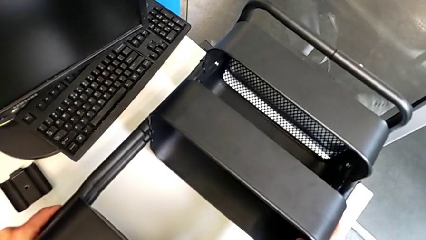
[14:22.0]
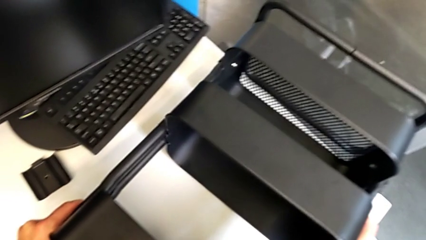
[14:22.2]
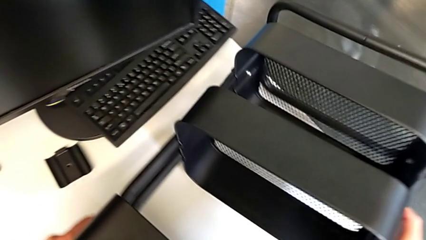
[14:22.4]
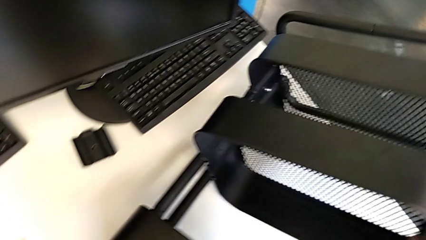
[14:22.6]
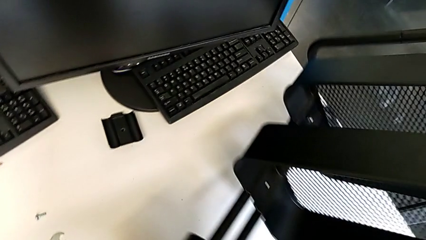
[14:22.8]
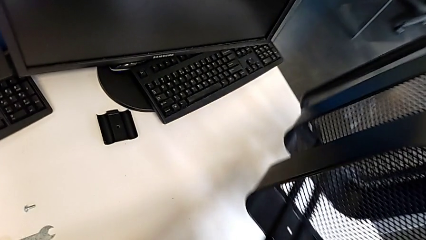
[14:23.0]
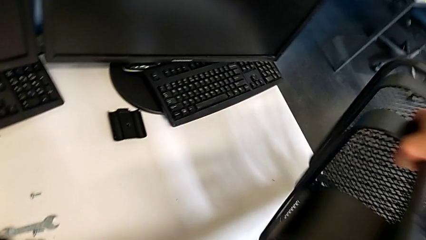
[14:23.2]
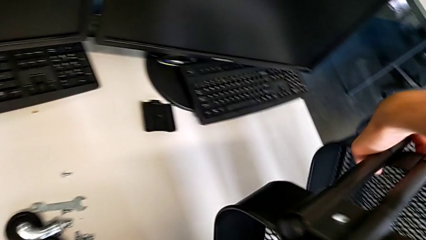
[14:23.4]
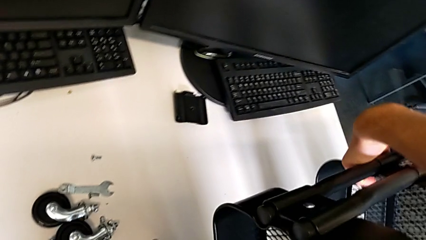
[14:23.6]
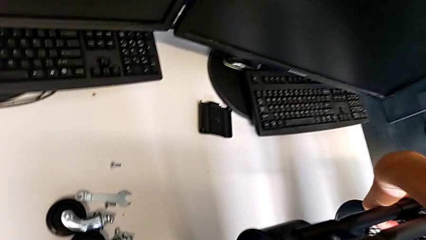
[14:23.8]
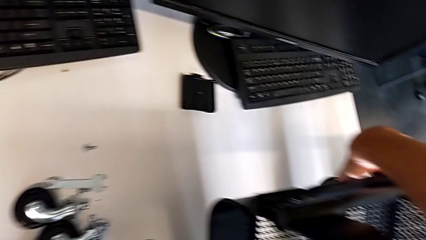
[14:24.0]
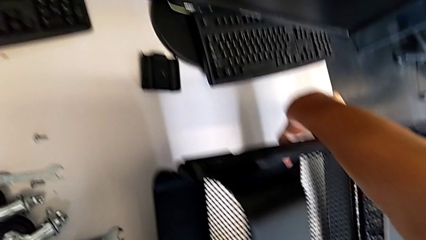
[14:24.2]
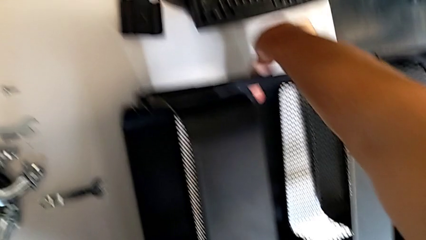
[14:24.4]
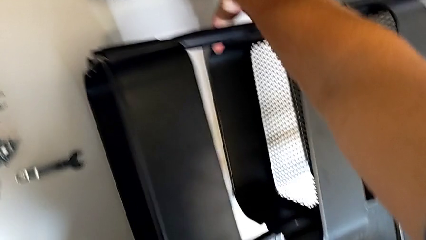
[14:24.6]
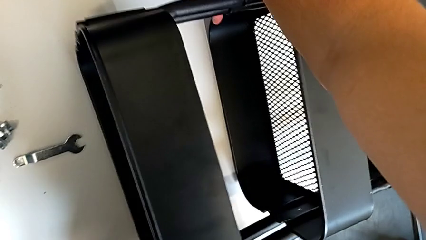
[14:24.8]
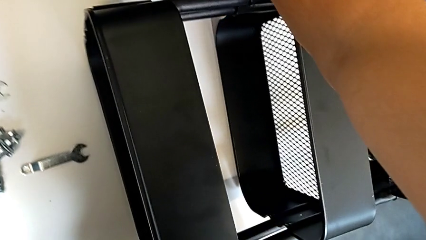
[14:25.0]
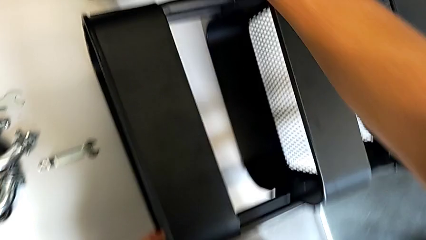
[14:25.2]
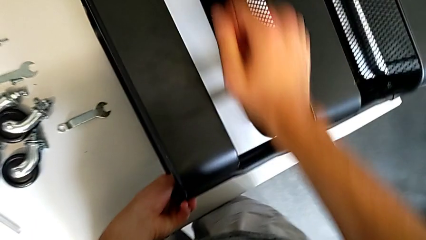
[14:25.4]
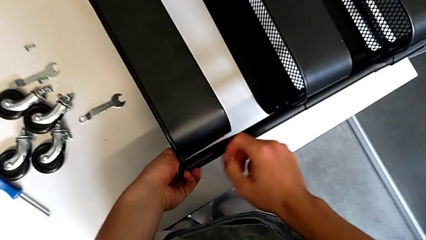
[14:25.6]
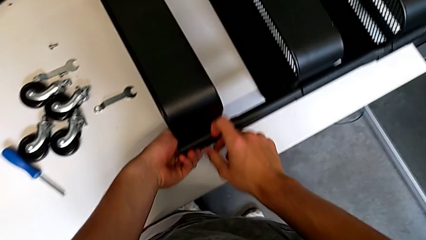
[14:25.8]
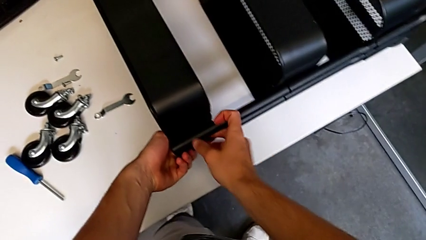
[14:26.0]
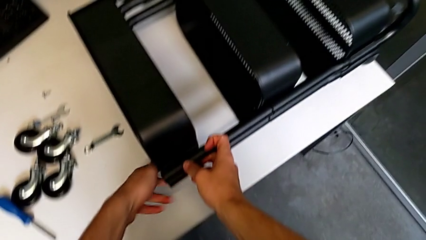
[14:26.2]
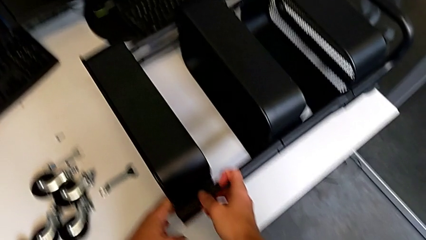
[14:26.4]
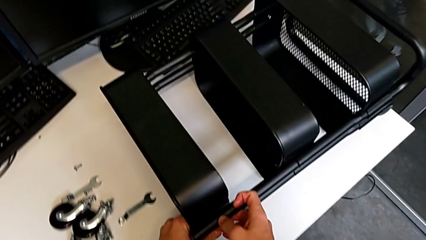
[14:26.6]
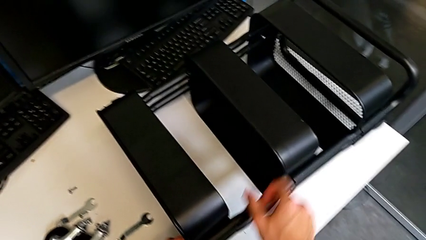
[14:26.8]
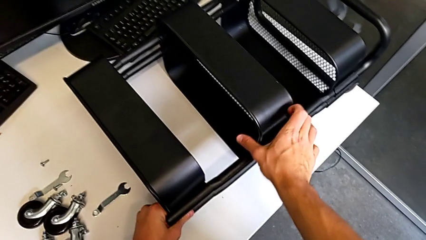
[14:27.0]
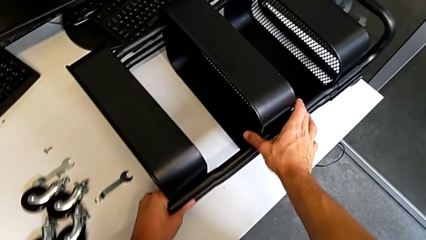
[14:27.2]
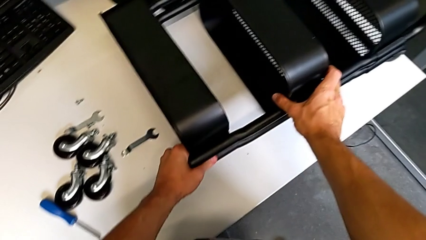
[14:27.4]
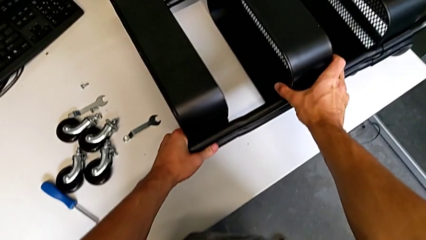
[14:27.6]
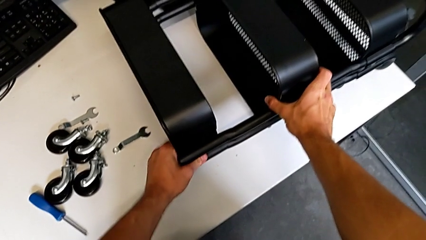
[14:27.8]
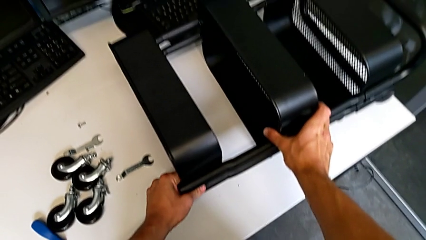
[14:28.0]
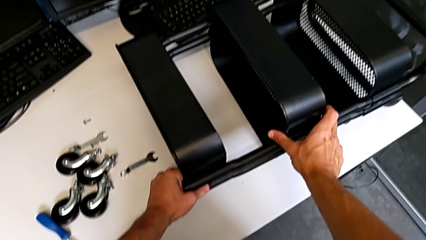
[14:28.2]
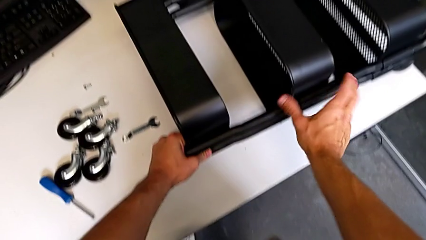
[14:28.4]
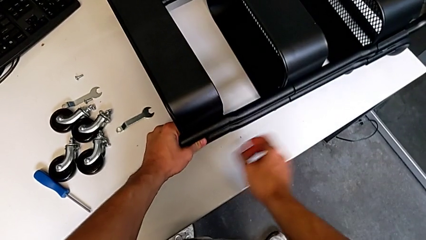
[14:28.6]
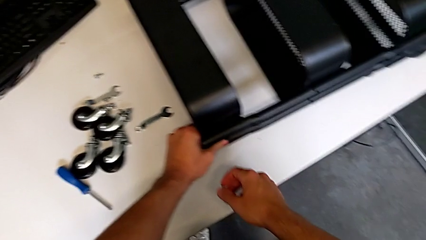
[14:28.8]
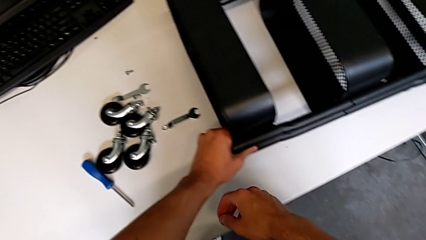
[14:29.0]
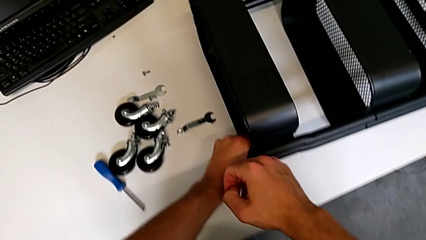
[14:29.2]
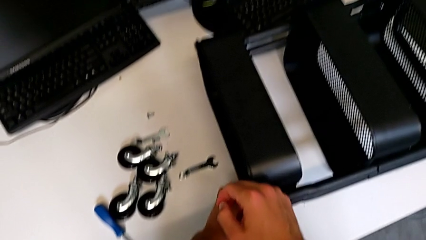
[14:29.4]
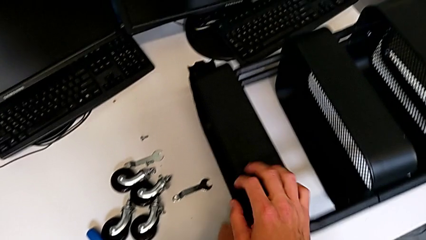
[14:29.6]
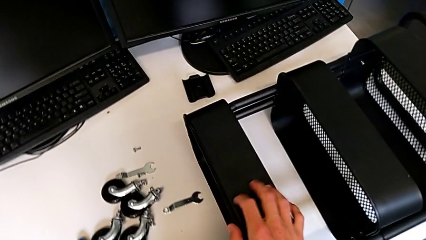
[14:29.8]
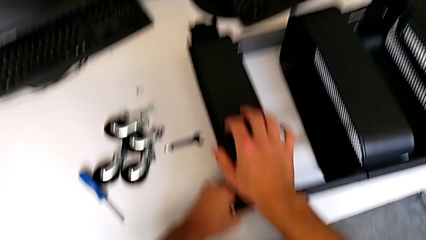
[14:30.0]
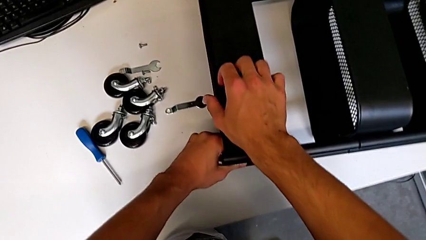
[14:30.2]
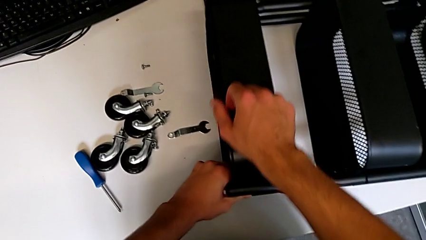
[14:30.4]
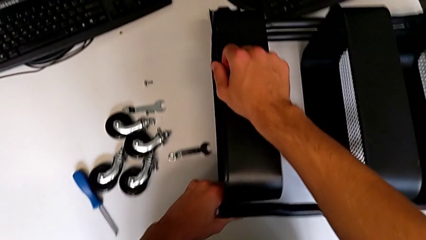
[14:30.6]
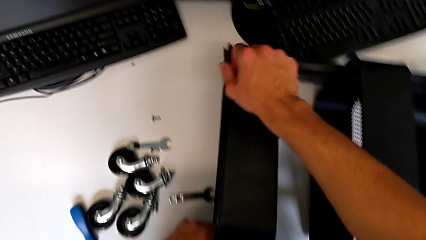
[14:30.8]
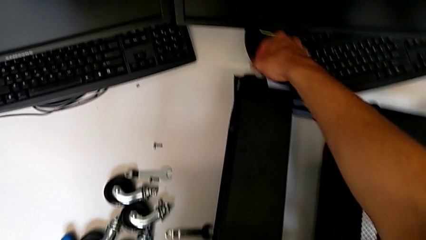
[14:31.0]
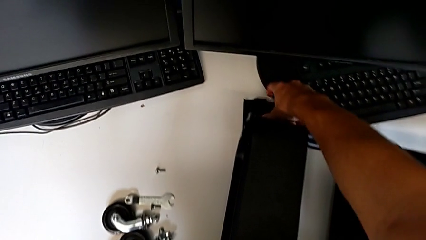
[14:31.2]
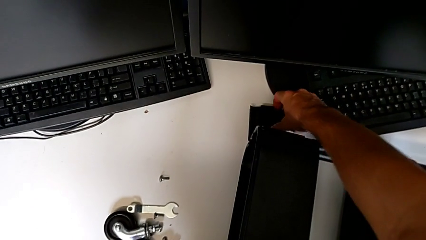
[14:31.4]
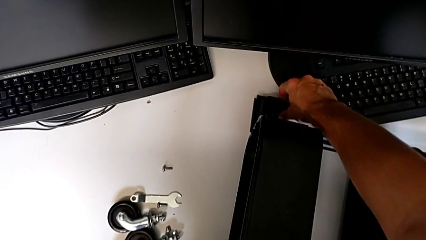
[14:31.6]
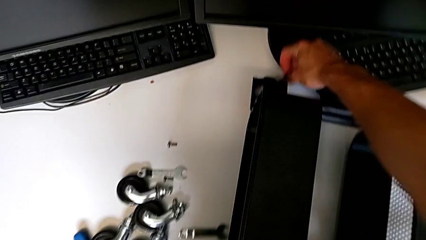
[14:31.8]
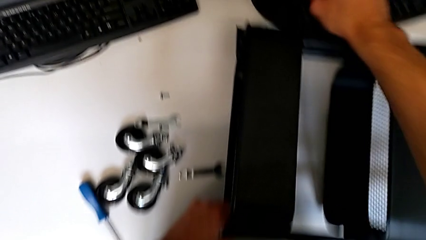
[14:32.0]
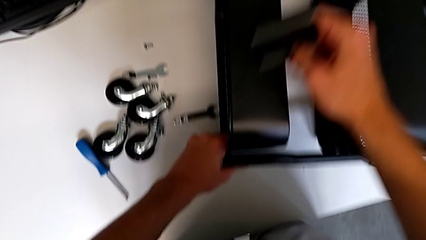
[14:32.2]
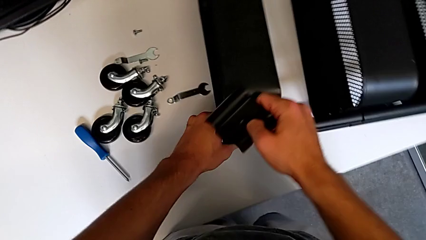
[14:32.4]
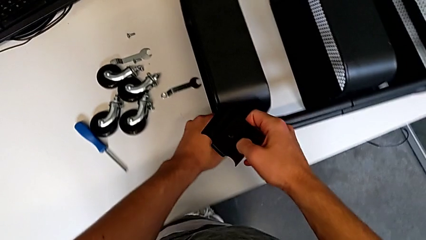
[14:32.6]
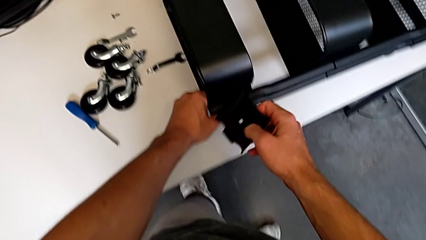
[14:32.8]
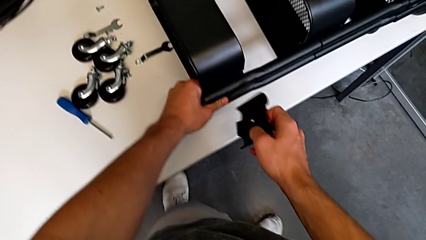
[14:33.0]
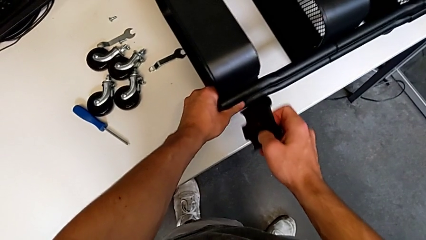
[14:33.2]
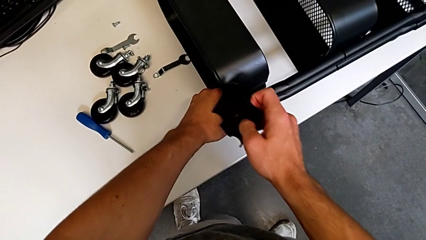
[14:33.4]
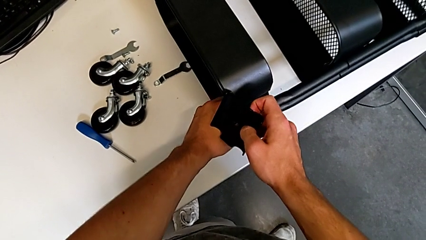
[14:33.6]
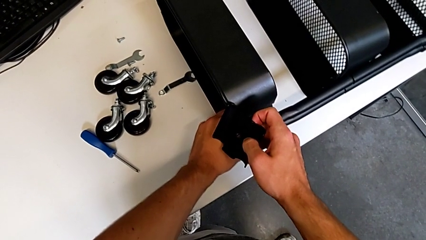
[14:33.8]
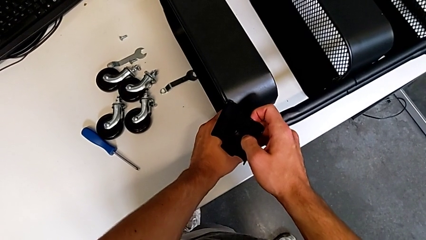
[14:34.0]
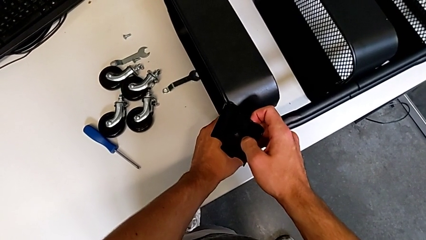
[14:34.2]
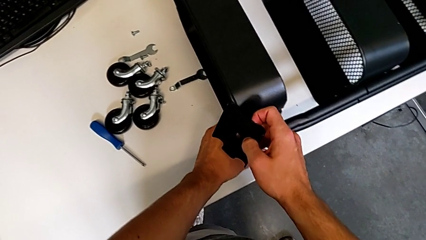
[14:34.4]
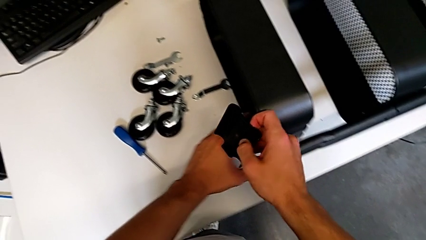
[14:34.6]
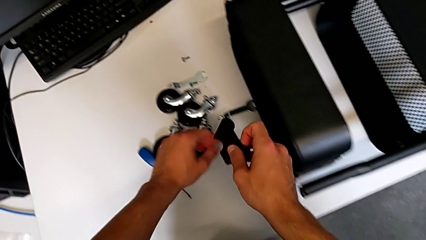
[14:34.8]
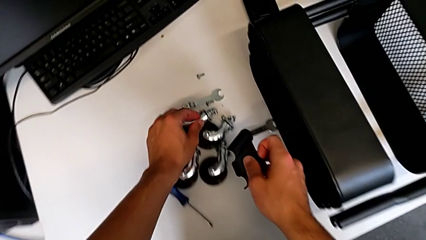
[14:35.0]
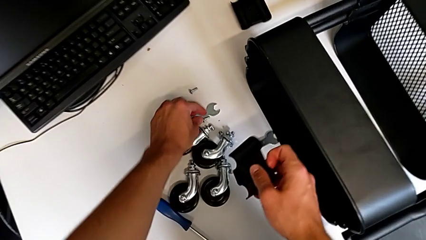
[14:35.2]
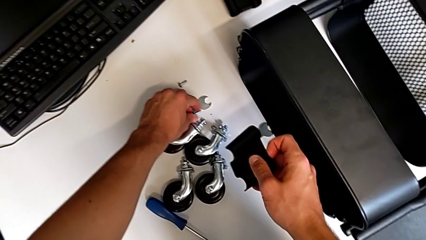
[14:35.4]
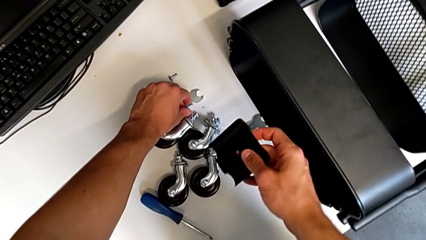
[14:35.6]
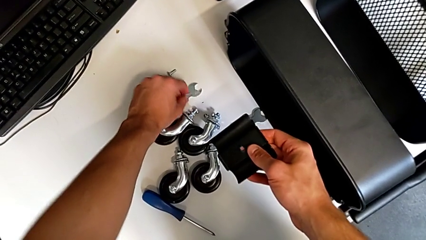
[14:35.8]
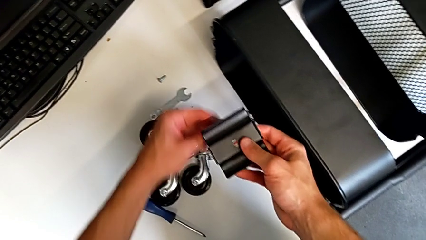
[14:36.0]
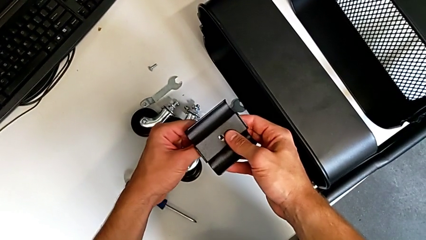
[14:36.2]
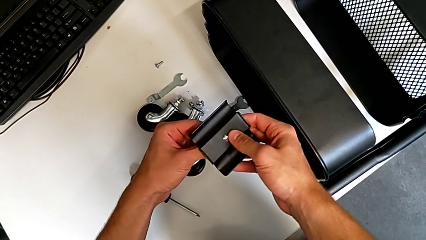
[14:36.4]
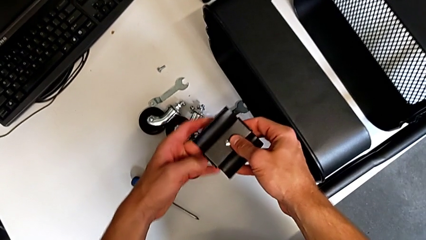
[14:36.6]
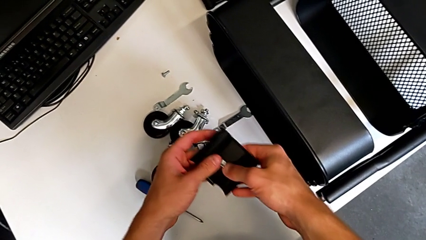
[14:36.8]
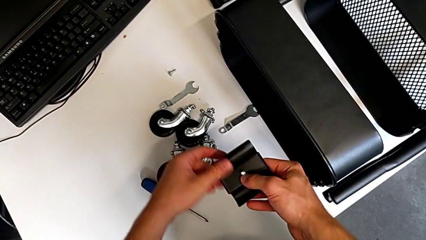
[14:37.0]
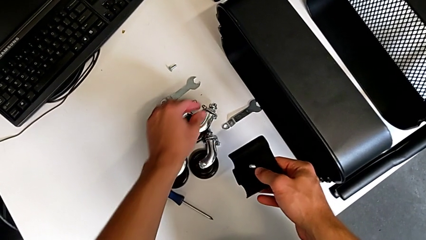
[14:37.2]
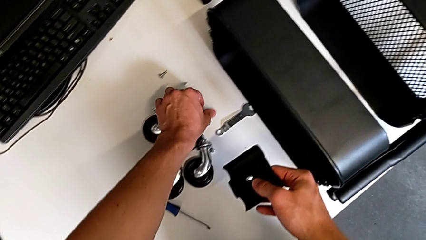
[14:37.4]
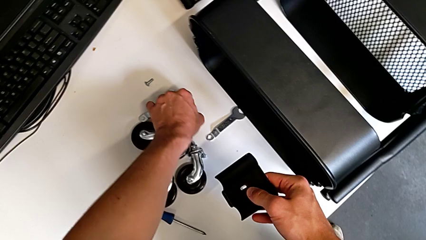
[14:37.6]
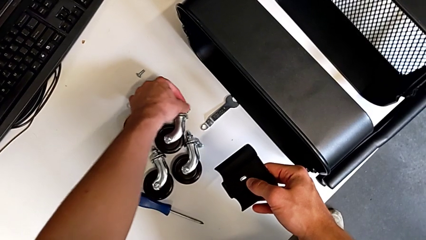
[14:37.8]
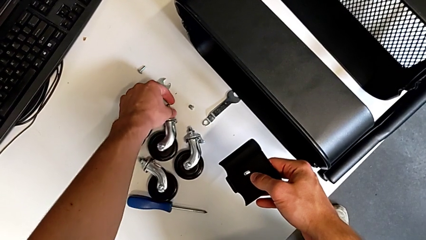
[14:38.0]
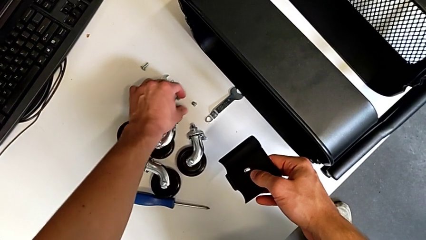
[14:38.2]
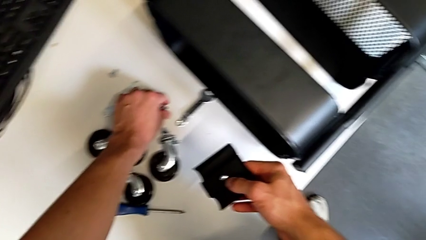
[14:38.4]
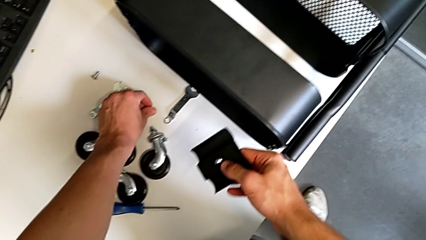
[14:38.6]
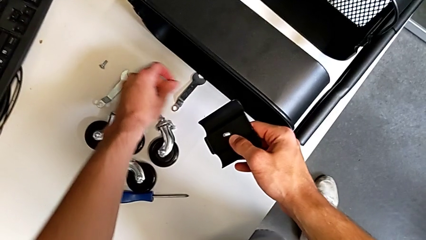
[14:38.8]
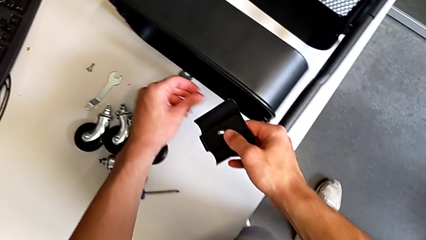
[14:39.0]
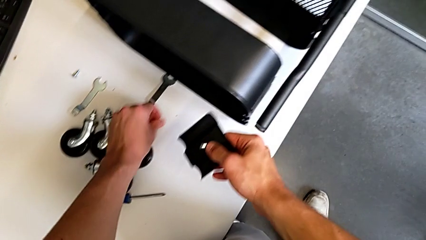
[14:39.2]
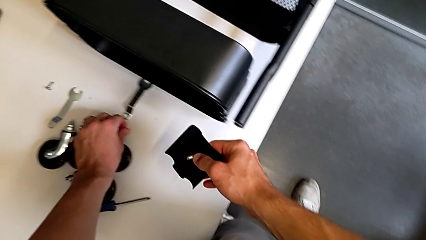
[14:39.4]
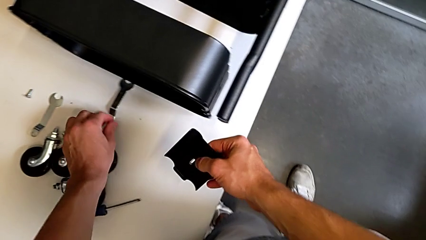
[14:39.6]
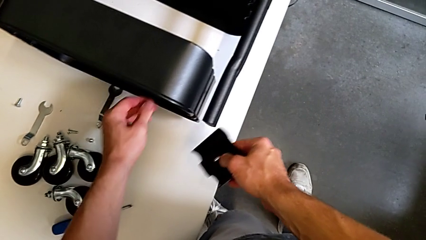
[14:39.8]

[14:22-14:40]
The camera wearer is screwing the top tray of the furniture. They rotate the utility cart, place it, align the grid tray twice, slide the utility cart, grab the bracket, approach it, grab the screw, insert it, slide the wheel, grab the hex nut and approach the utility cart.
